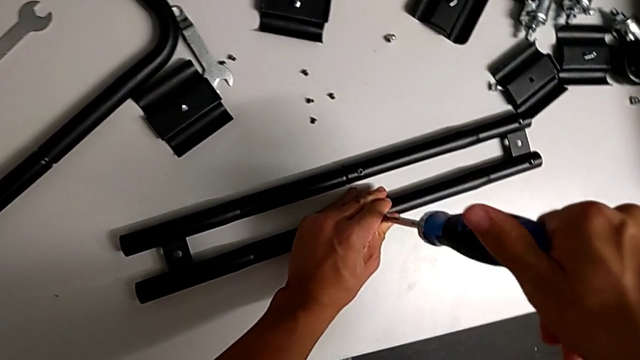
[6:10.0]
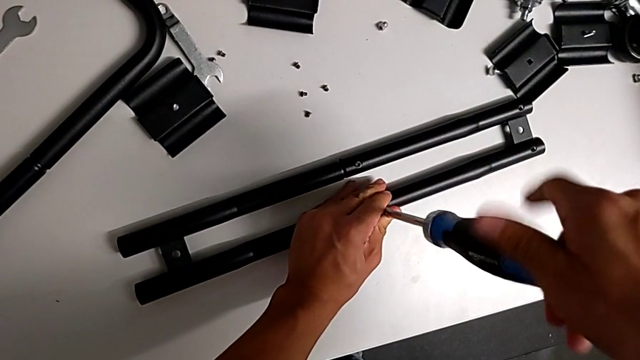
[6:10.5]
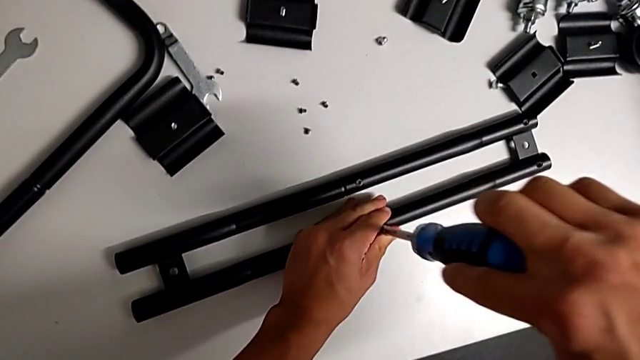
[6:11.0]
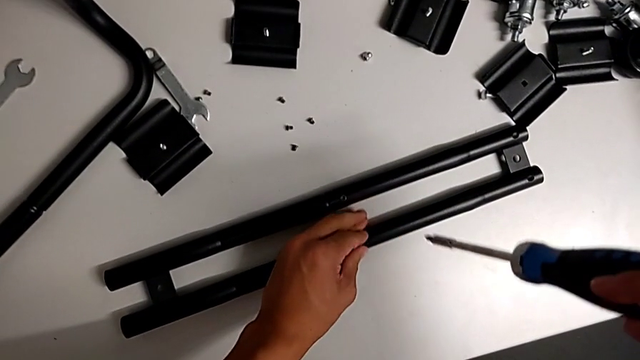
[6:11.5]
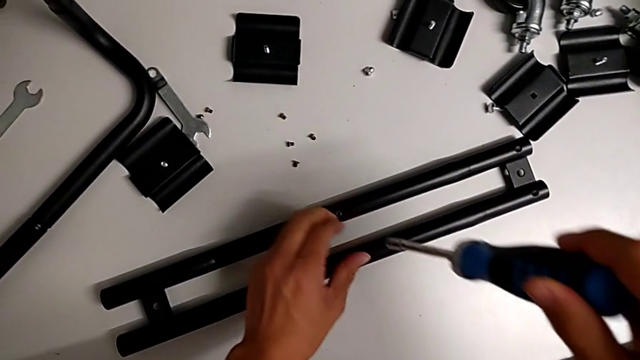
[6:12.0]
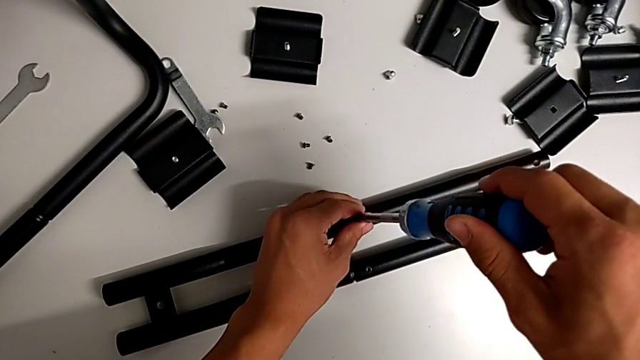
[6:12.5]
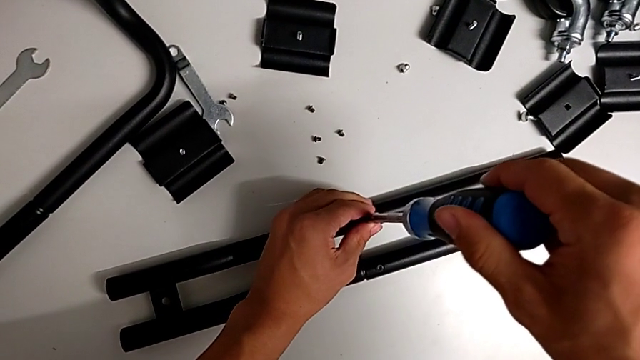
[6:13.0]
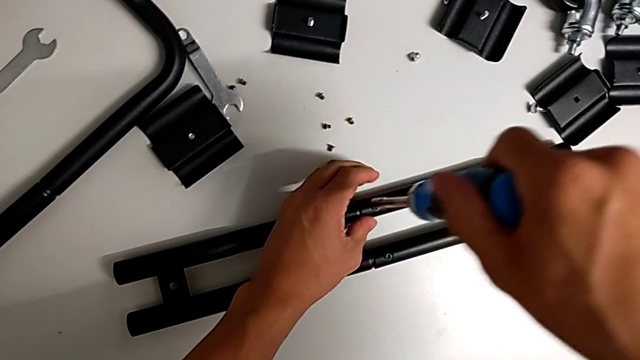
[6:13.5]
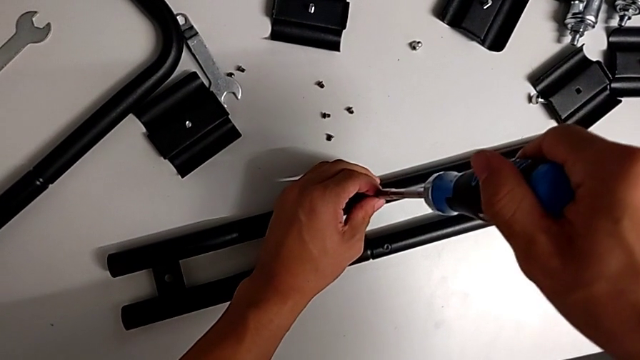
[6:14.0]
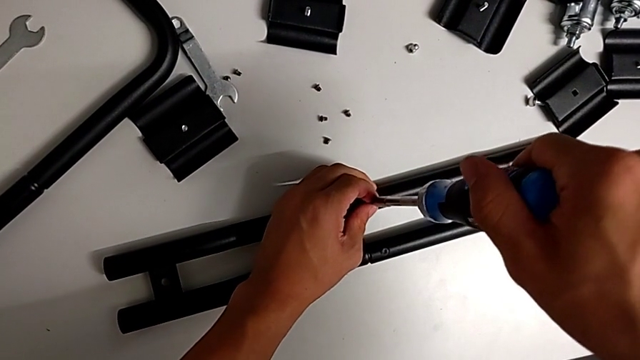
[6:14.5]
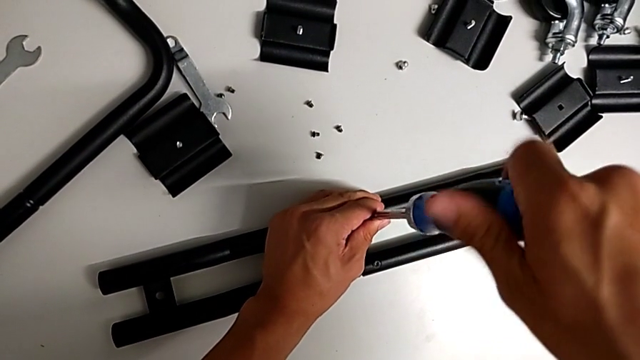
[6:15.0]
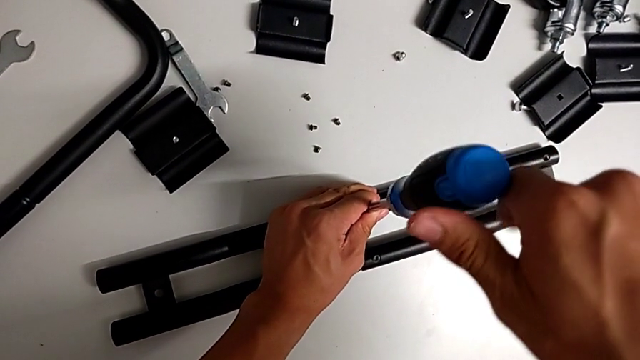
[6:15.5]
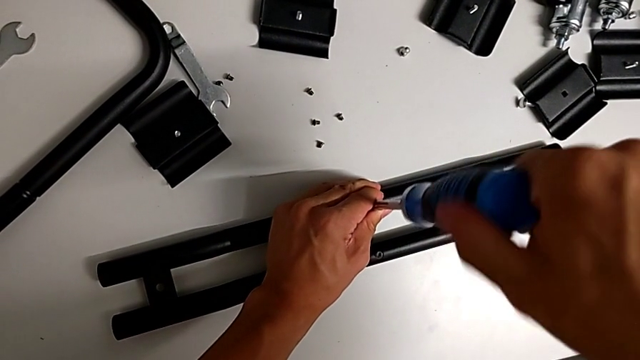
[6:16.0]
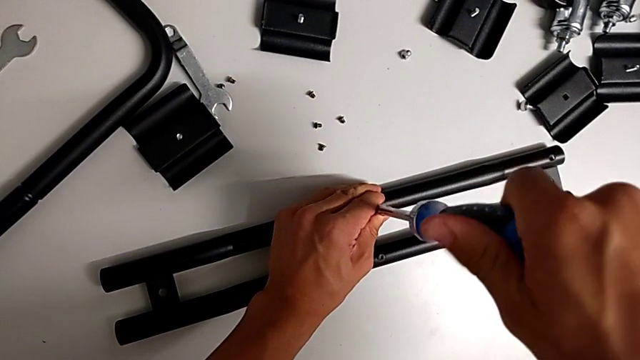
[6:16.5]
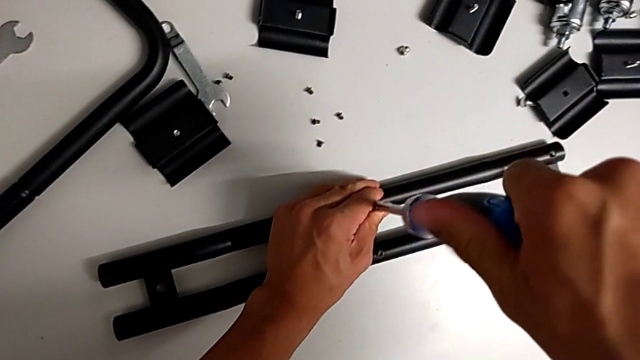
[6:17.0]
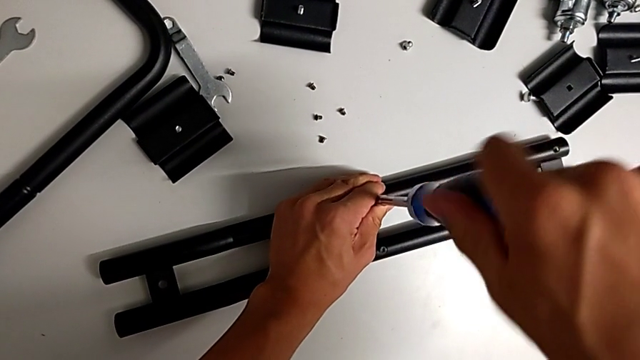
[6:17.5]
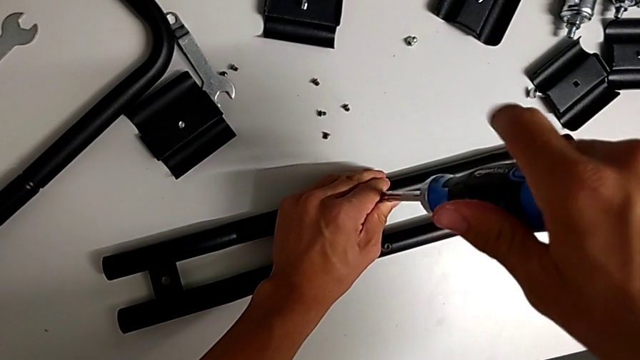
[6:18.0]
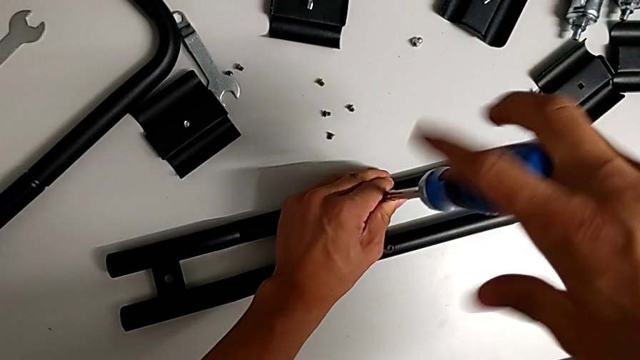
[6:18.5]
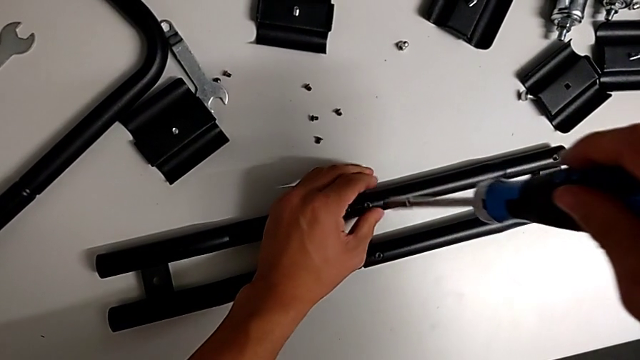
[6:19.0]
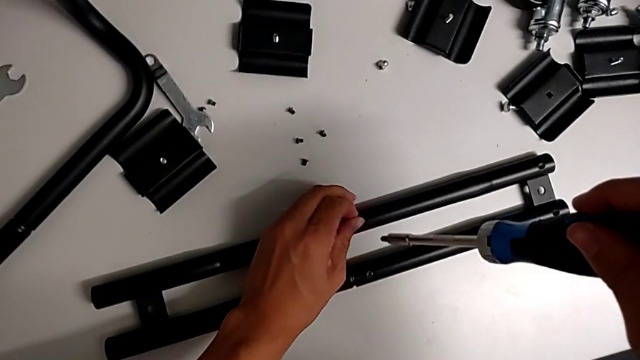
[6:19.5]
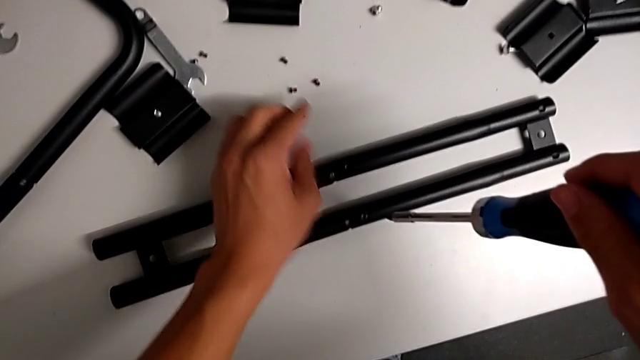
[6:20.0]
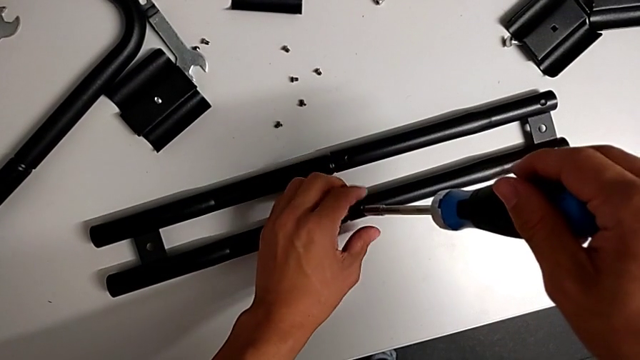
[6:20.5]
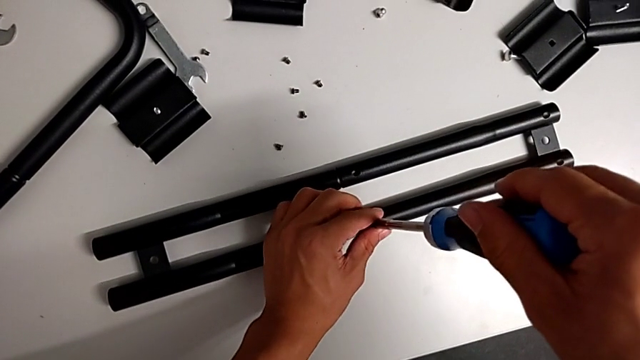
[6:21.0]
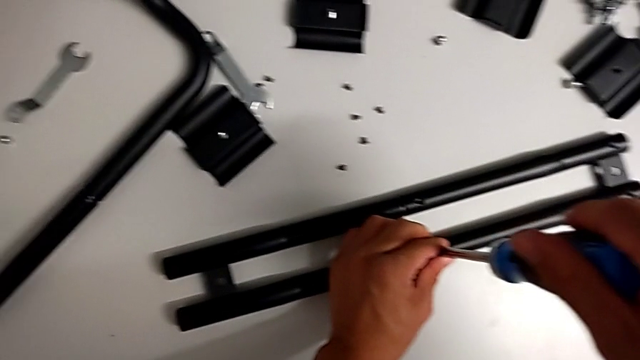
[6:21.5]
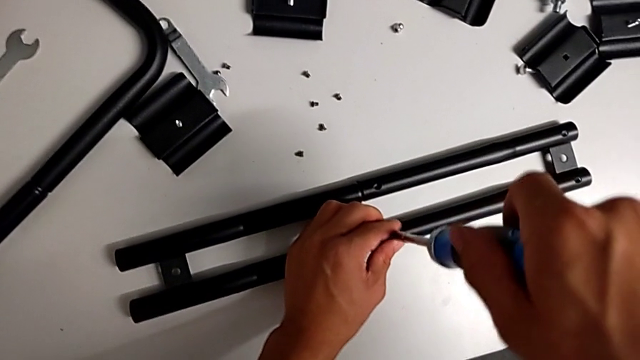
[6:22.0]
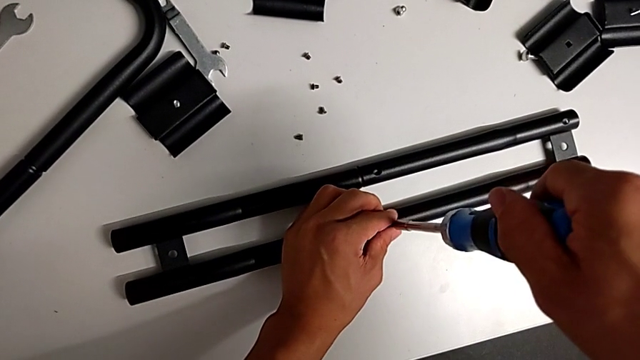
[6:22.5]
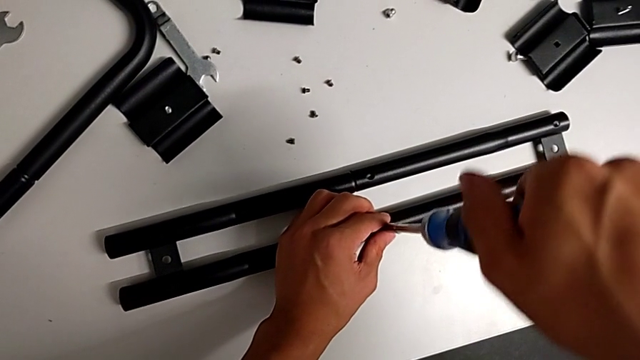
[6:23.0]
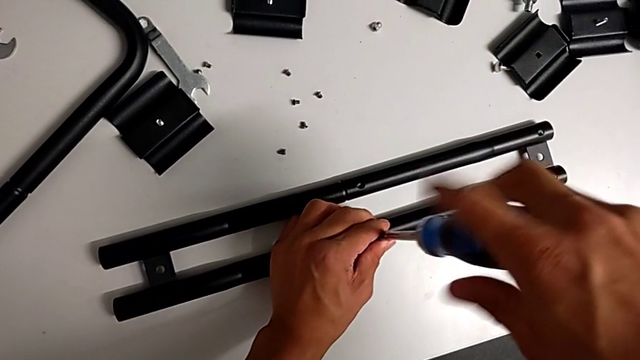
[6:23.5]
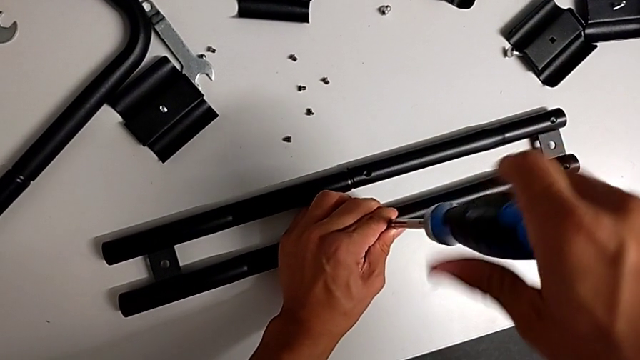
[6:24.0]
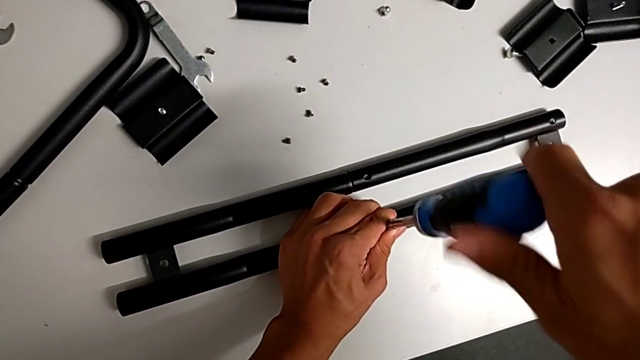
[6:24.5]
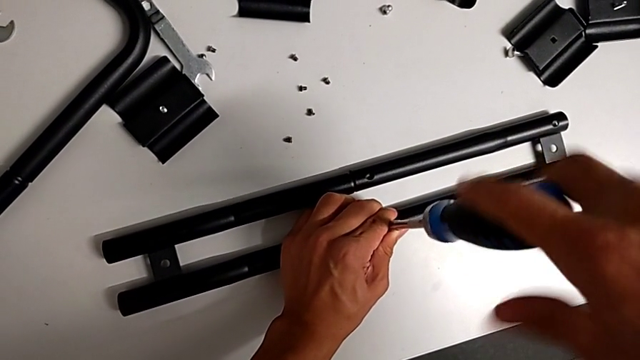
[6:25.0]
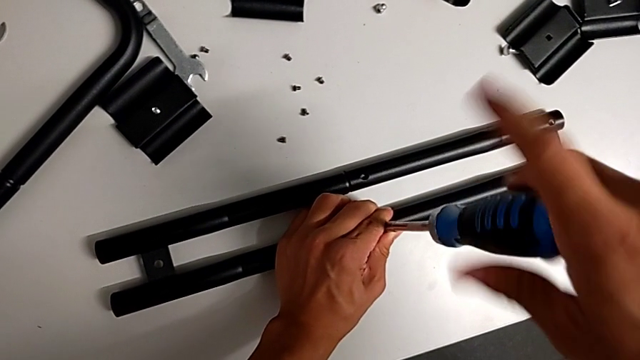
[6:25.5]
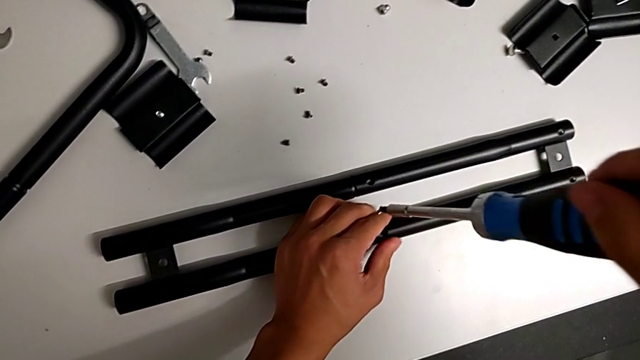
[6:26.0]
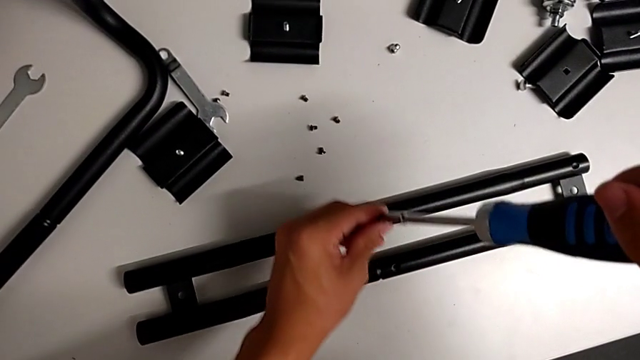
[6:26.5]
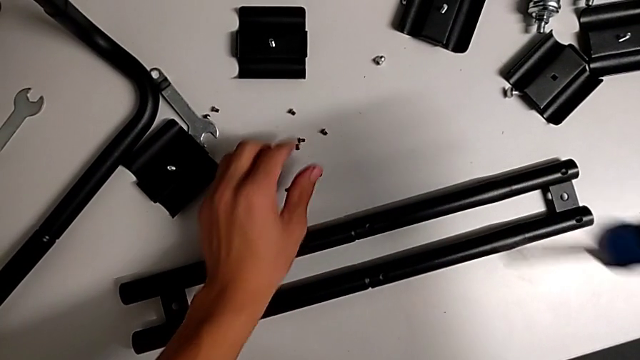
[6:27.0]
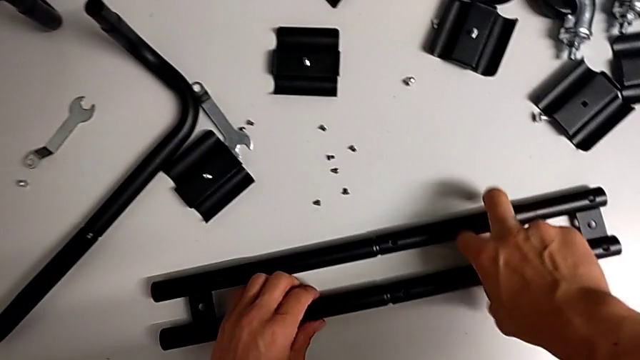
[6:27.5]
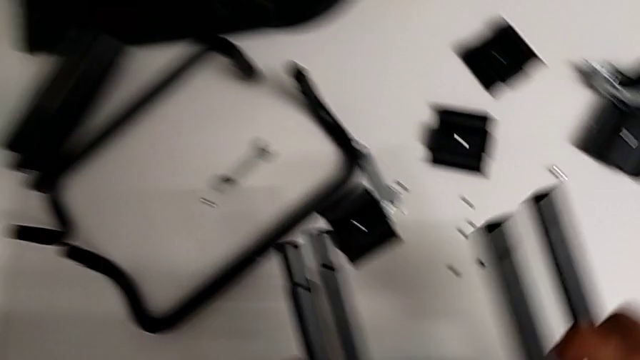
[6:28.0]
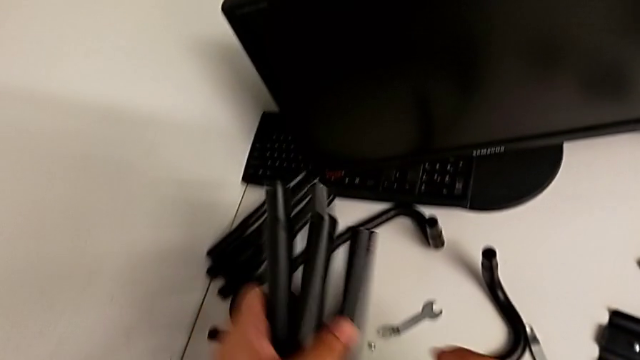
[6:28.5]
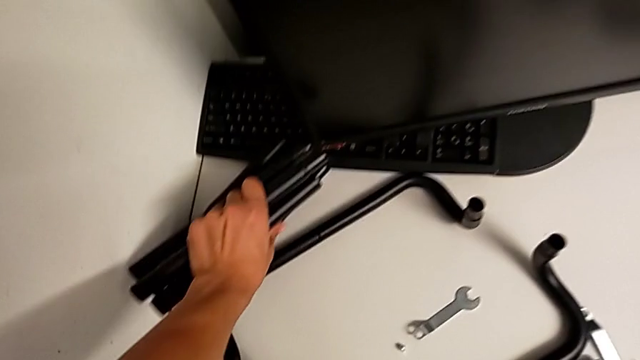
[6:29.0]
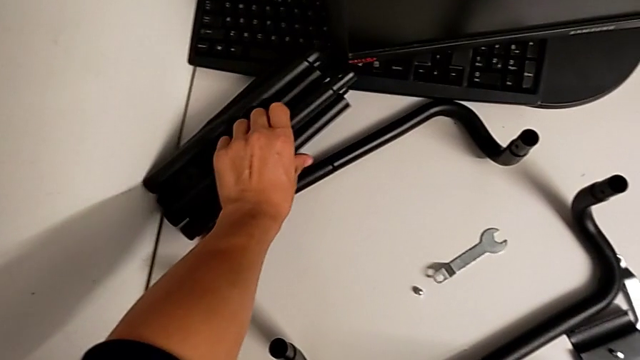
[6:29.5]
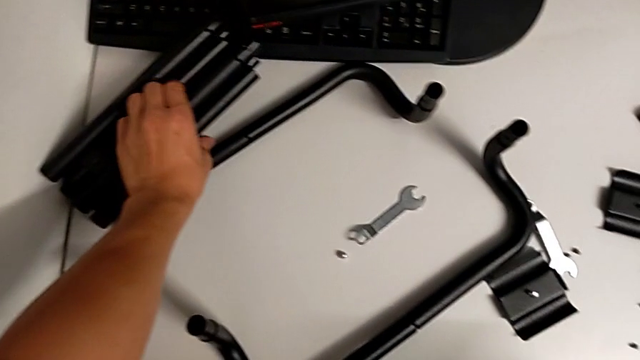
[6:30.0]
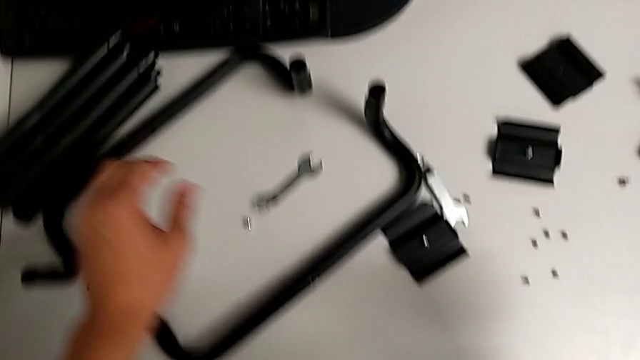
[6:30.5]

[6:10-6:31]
The camera wearer is disassembling the second sidebar. They withdraw the screwdriver, insert it, unscrew the screw, drop it, unscrew it, drop it, split the leg and grab it.
